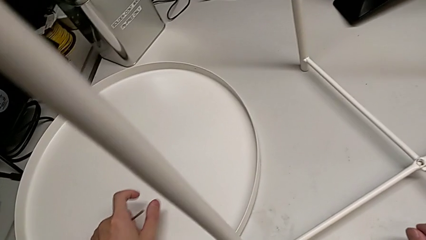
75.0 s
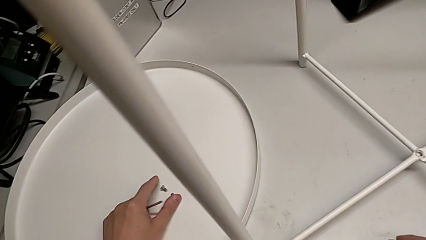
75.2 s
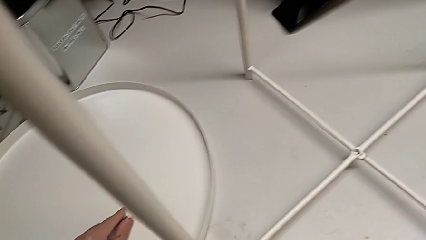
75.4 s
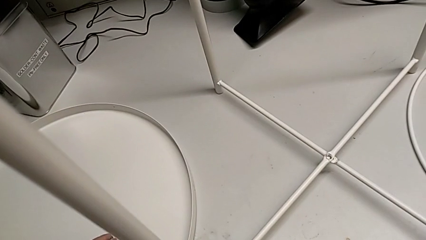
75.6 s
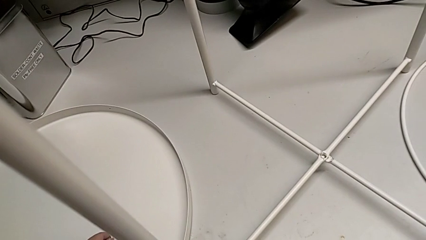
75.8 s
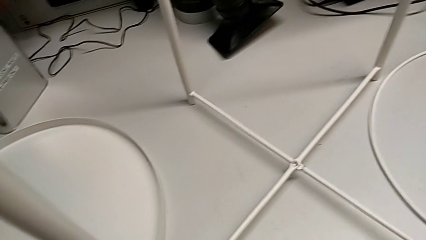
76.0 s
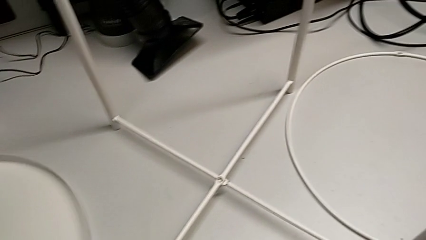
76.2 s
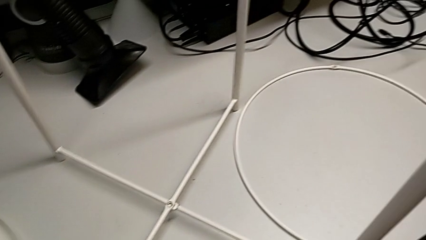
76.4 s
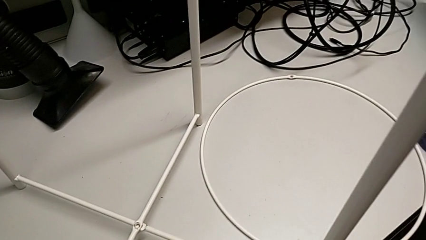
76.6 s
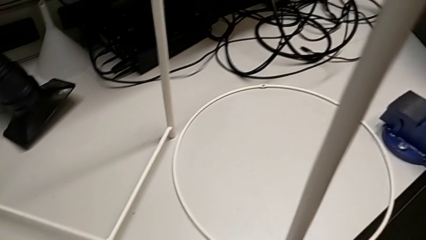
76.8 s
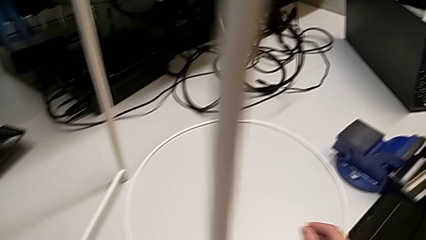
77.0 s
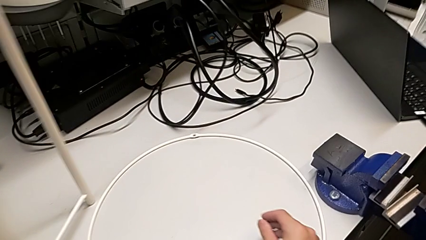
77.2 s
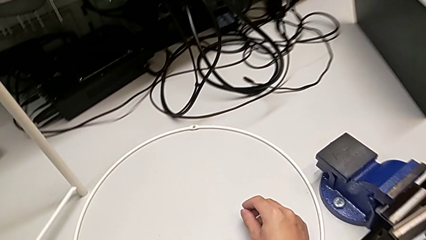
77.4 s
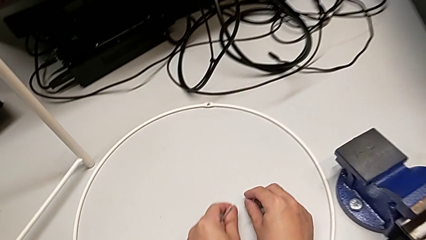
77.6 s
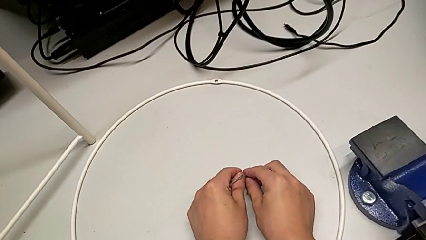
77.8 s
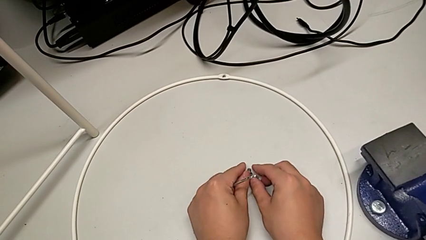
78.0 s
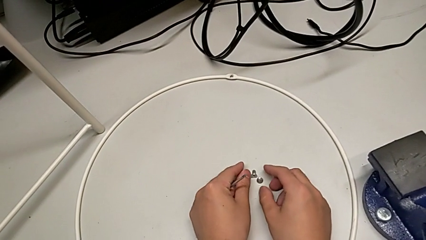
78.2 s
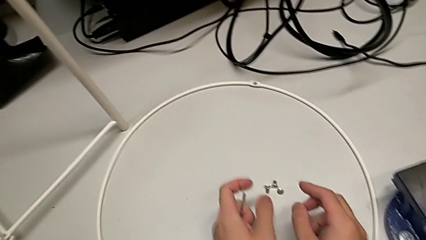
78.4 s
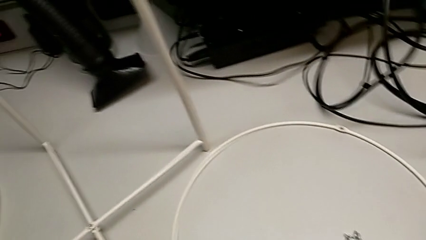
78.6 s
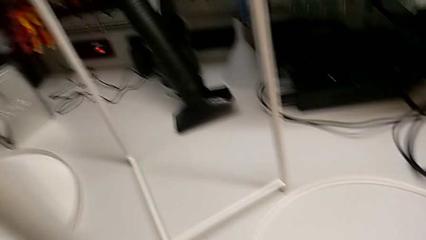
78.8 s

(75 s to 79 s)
The camera wearer is unscrewing the hex socket head of the base. They grab the hex socket head, place it with the left hand and place it with the right hand.

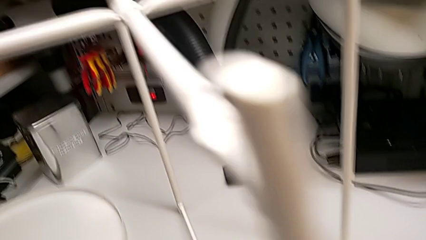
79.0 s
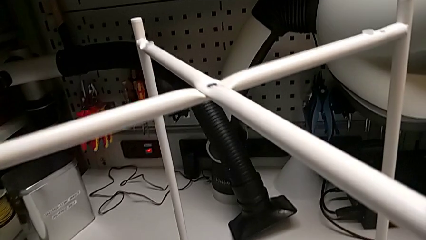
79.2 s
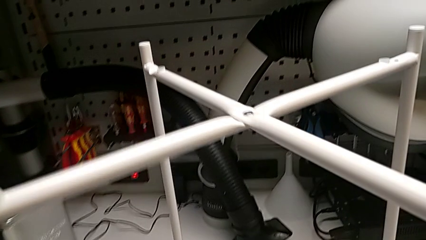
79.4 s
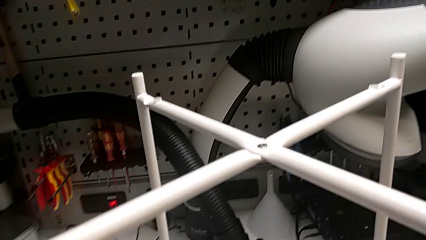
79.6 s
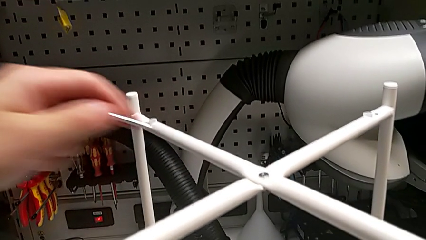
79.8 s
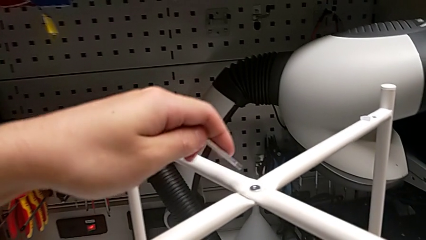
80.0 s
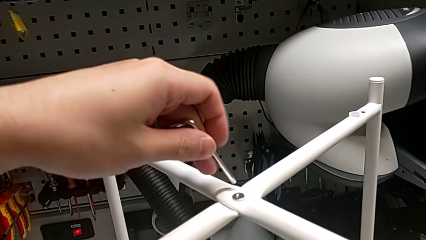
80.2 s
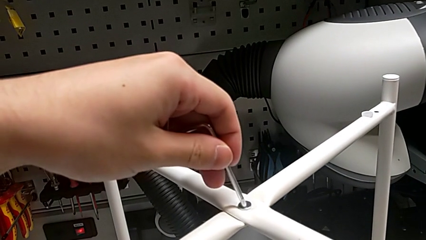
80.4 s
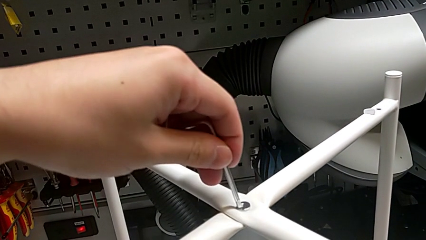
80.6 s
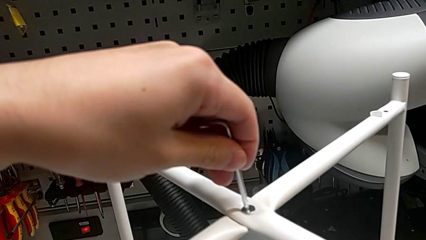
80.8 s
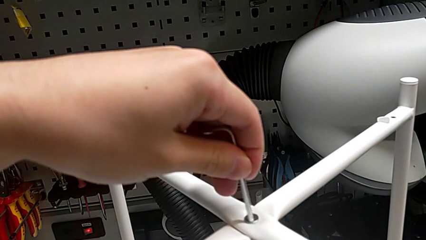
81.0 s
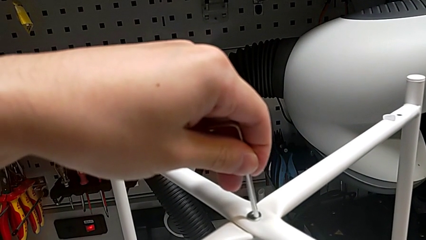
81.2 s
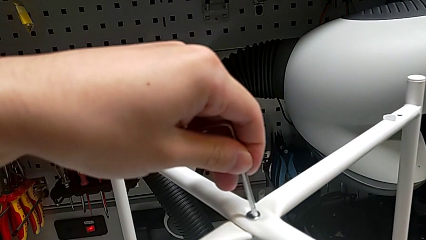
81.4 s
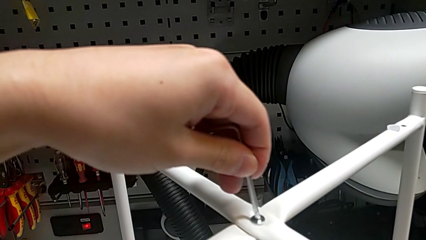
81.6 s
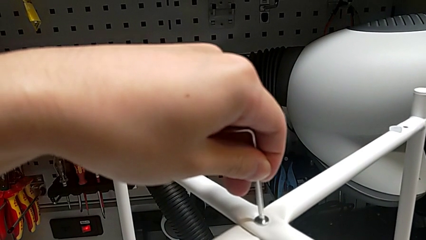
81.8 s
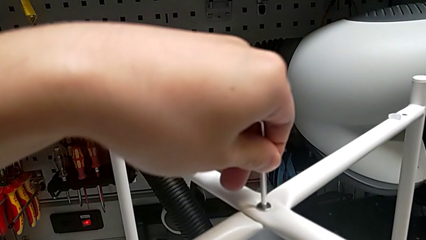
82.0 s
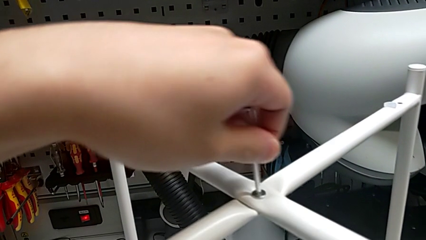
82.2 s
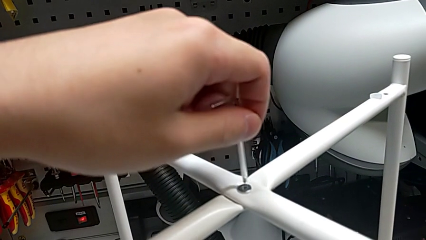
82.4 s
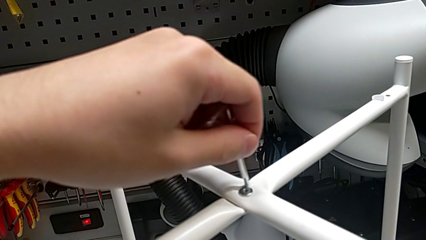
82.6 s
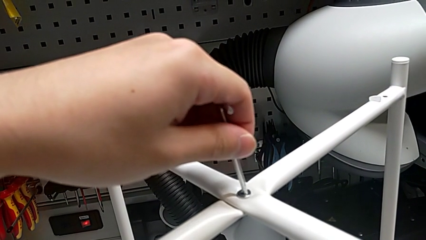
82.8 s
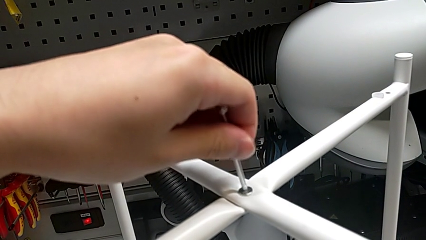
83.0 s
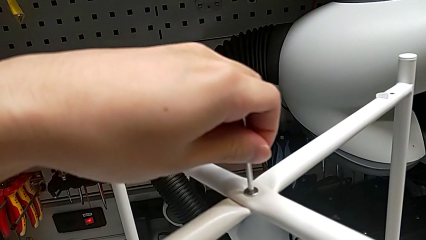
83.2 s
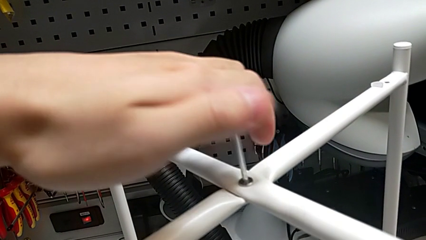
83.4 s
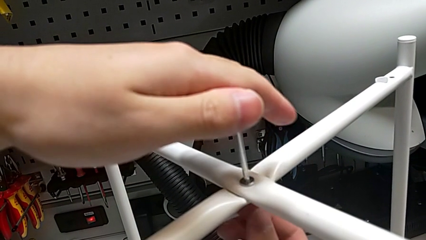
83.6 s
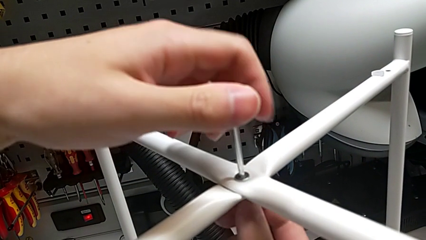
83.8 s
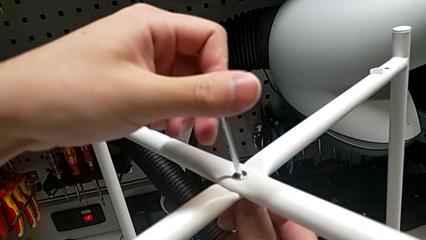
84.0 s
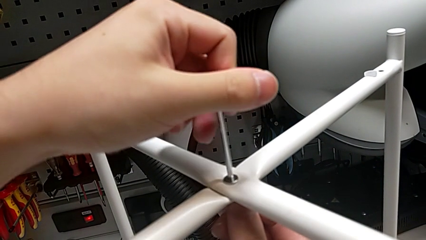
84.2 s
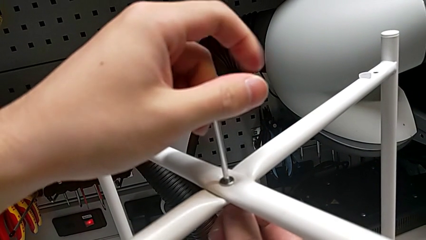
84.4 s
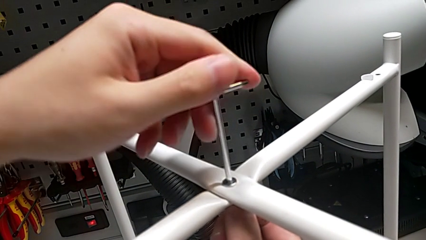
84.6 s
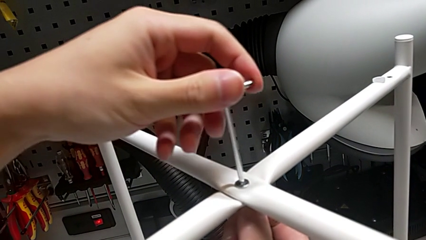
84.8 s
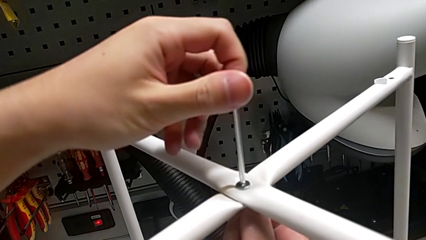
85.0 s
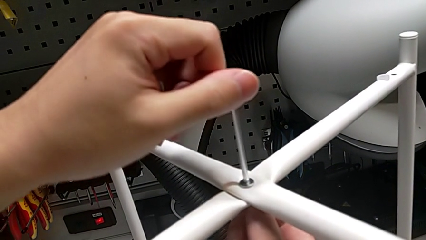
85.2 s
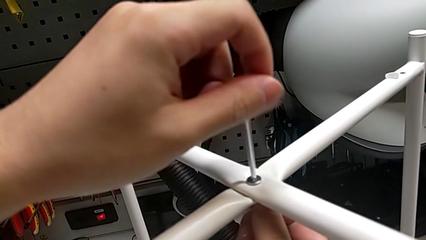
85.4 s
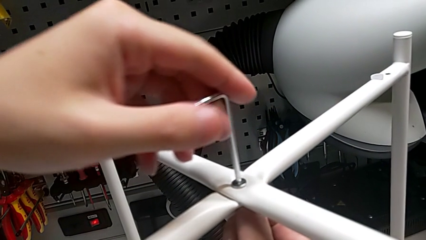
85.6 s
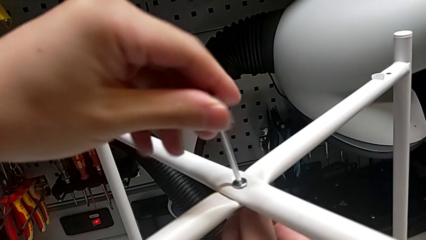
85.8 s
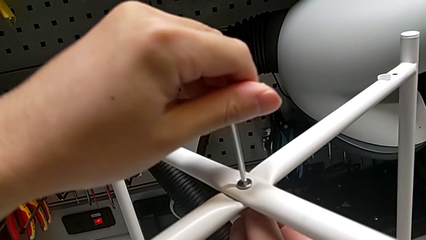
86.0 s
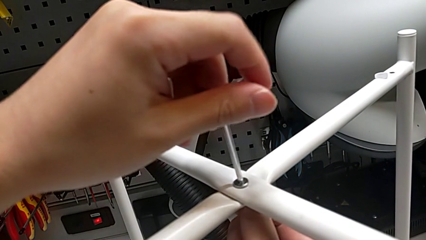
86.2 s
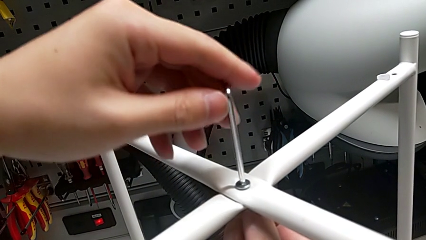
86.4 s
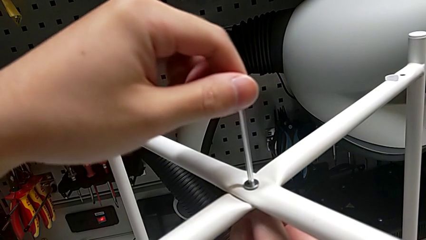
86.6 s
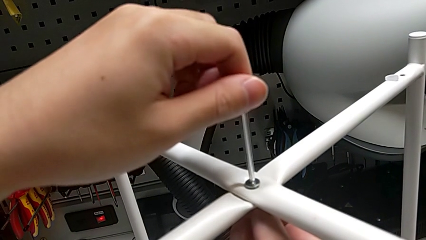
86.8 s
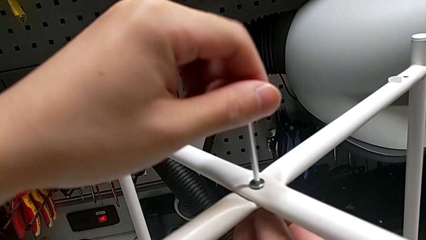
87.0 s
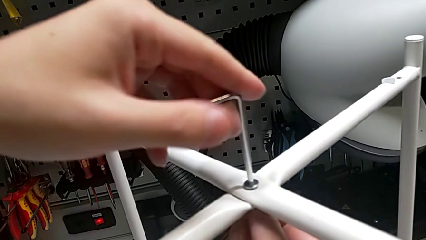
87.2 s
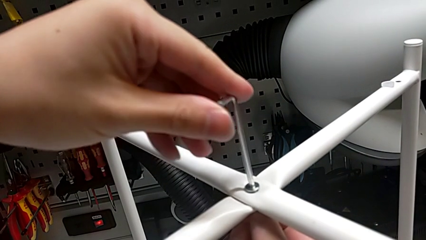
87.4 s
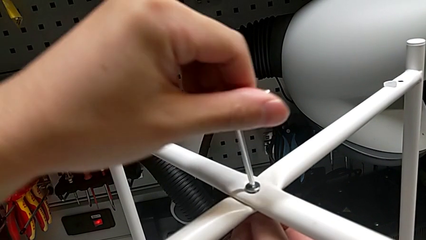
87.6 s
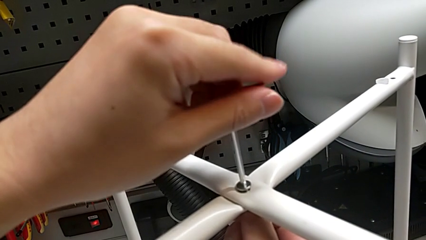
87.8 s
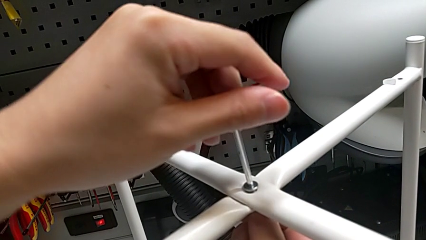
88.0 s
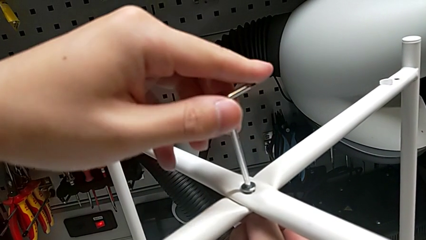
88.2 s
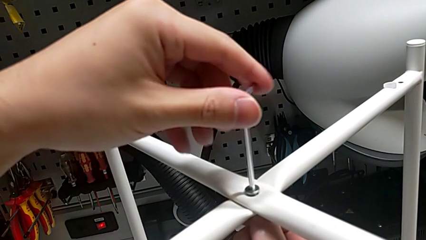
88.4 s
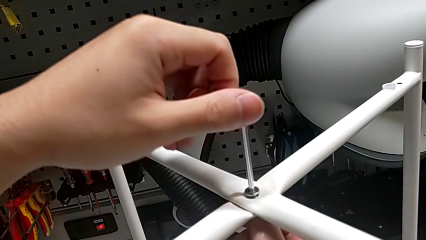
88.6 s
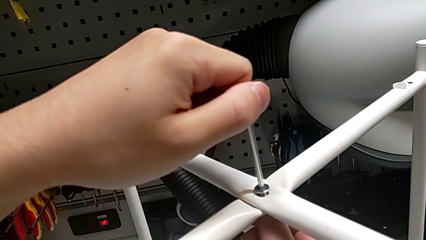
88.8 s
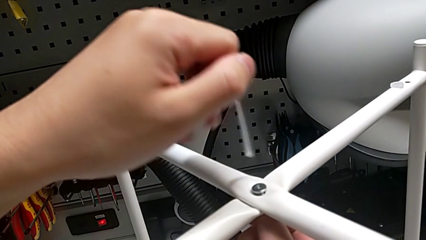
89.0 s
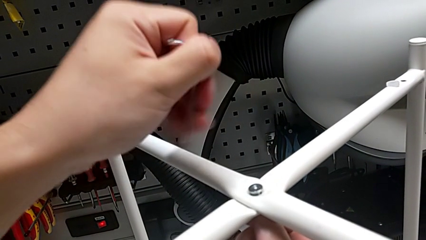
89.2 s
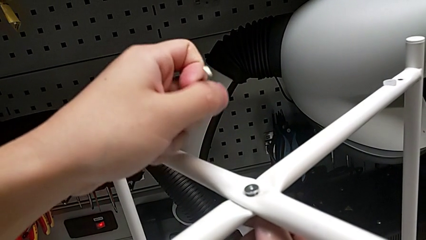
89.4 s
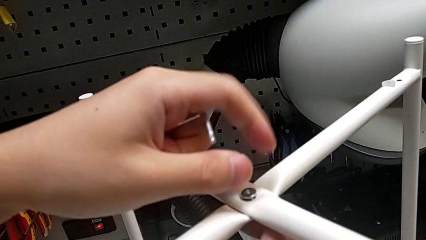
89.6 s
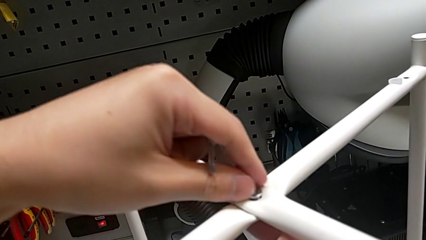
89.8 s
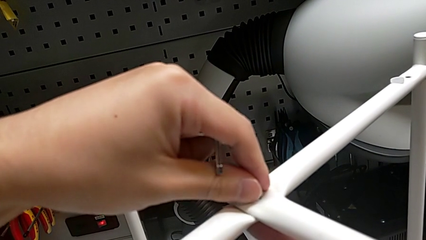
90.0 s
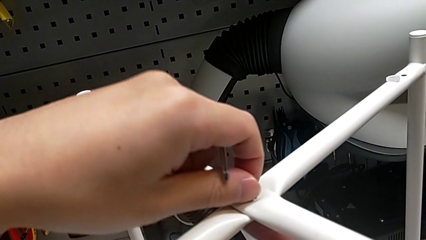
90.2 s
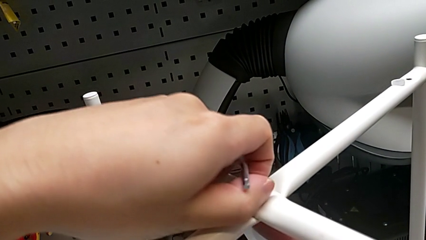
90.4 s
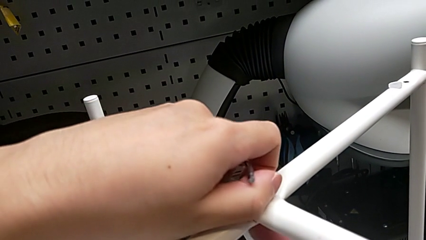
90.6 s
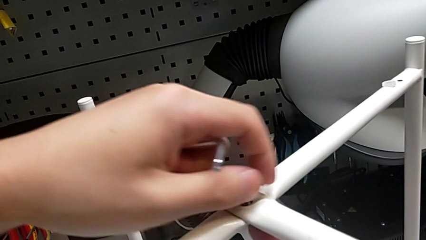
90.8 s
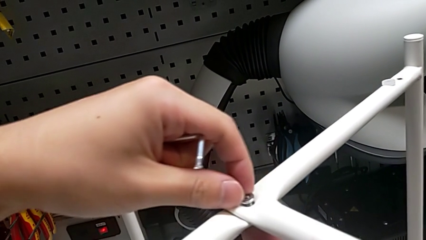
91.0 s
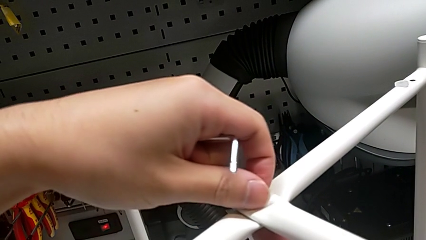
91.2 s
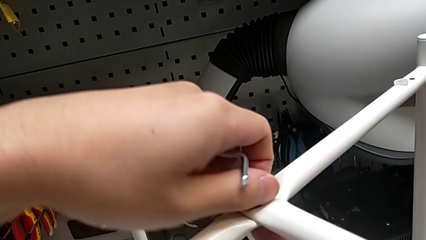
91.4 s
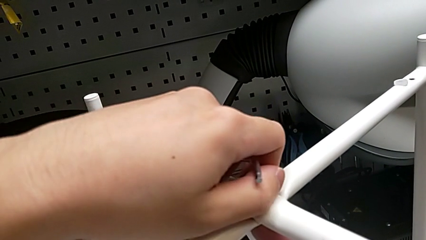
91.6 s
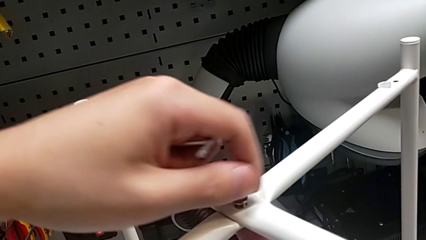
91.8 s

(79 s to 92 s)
The camera wearer is unscrewing the hex socket head. They insert the Allen wrench, unscrew the hex socket head, withdraw the Allen wrench and begin to unscrew the hex socket head.
